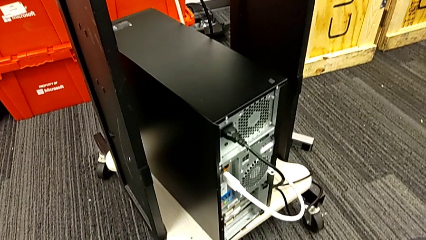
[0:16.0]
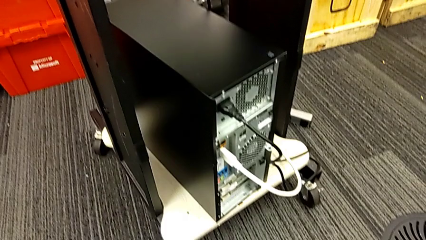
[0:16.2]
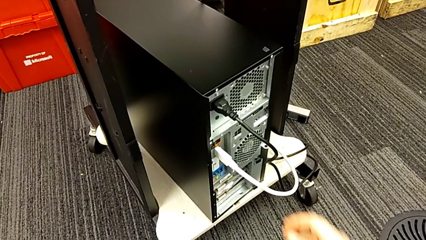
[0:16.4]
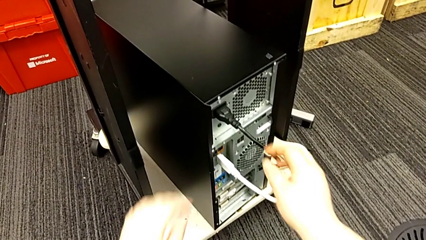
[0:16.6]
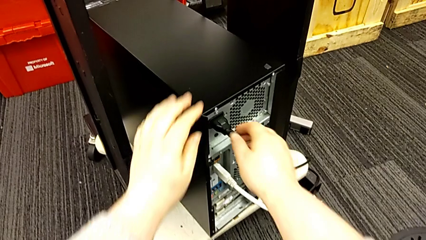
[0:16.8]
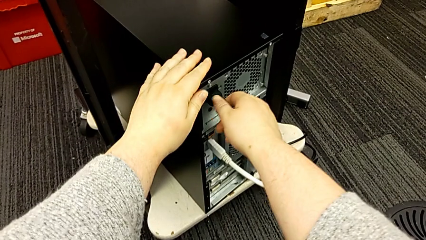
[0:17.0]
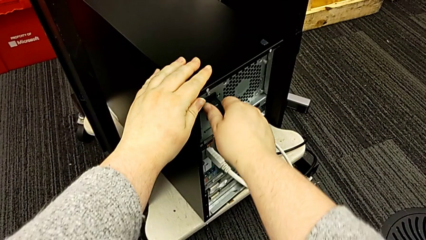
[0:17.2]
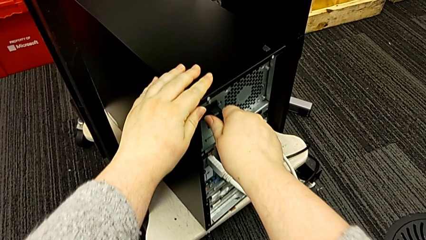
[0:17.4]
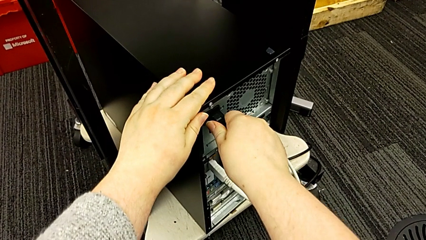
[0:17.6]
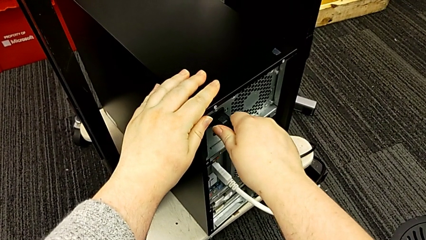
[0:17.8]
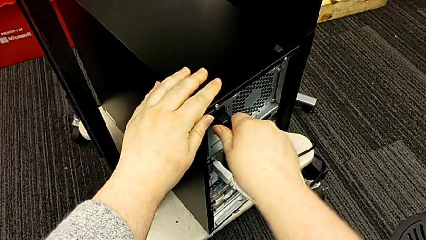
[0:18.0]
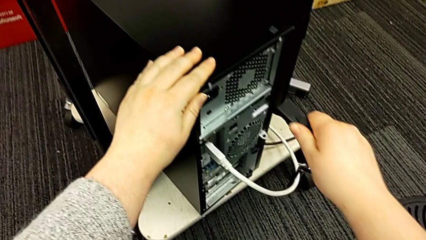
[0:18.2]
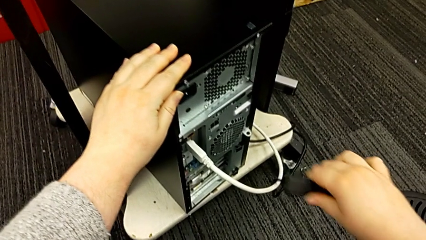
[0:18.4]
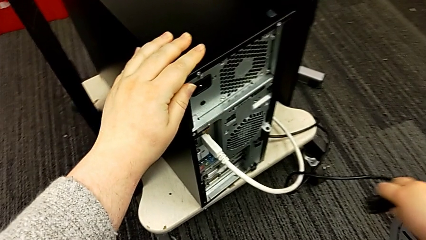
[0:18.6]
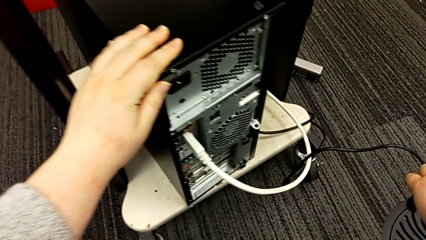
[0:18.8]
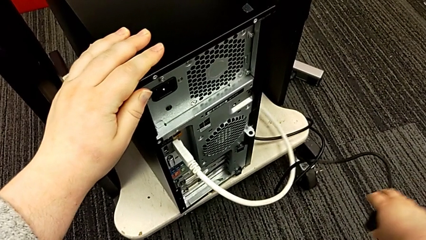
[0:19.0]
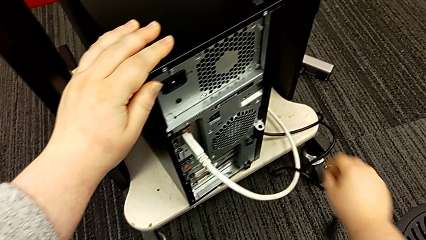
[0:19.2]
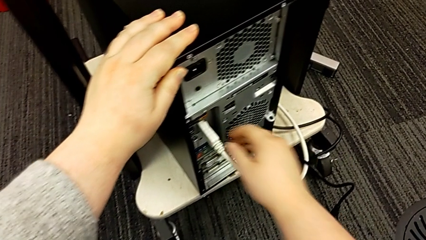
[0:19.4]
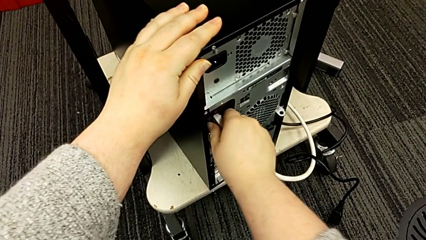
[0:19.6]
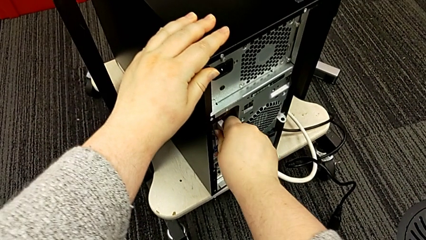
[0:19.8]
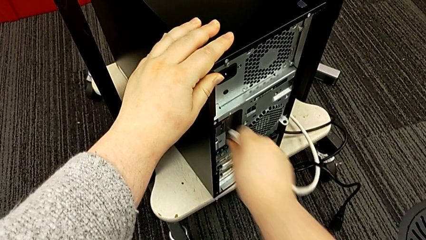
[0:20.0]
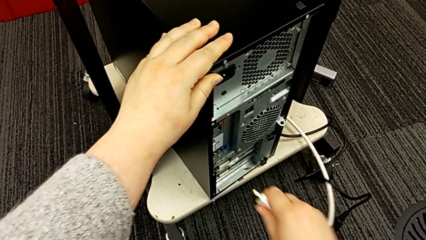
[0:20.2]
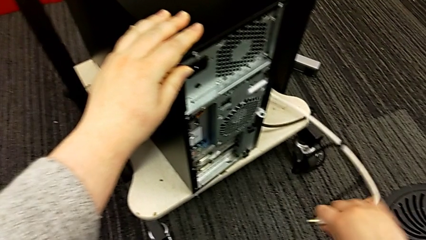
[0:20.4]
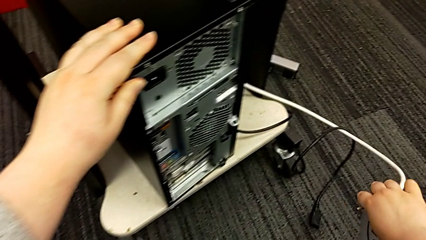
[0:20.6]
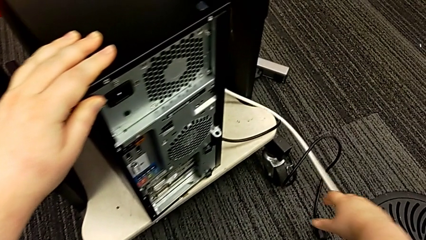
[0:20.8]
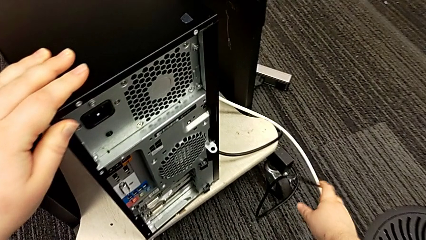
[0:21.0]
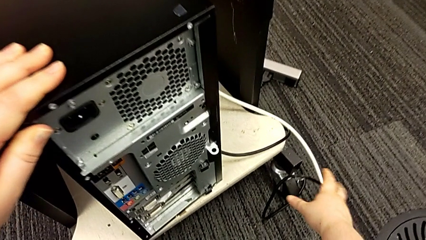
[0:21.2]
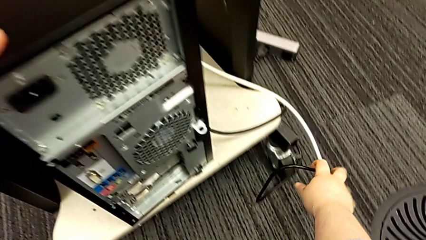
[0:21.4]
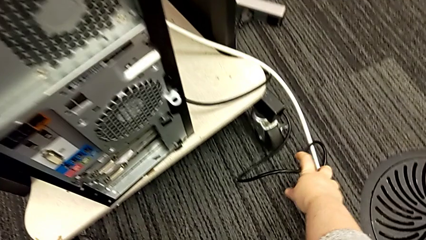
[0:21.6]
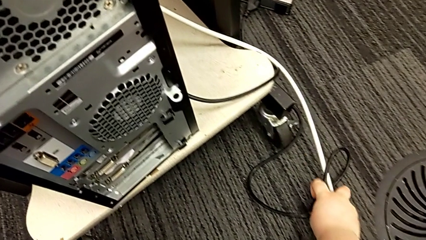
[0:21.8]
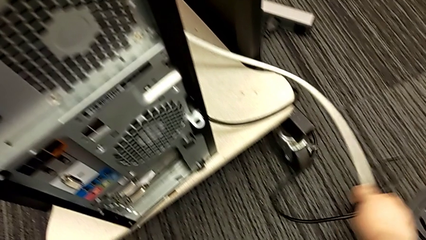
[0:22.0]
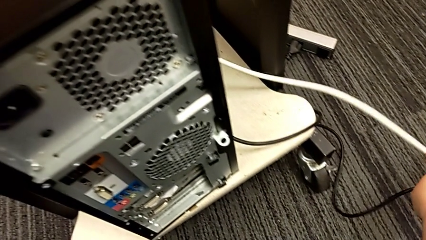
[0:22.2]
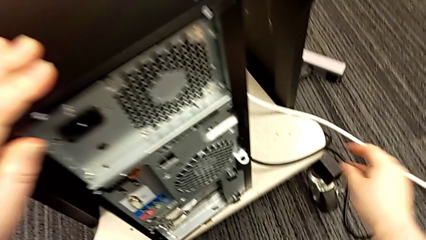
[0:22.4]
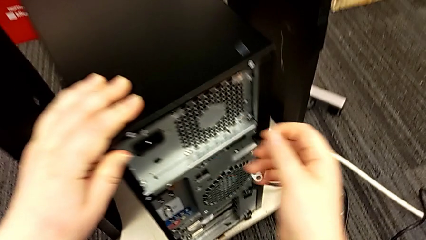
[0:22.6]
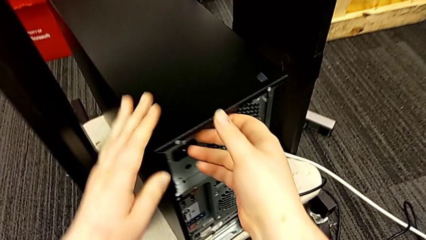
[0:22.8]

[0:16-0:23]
The camera wearer removes the power supply and HDMI cables. They grab the cable power supply, withdraw it, grab the HDMI cable, withdraw it and place the cable power supply.

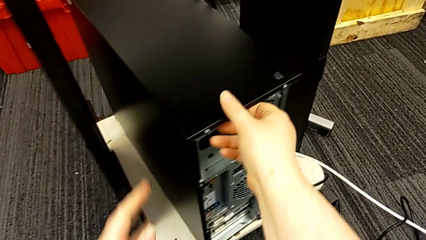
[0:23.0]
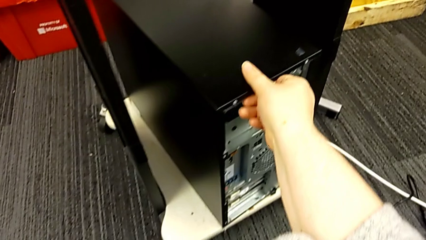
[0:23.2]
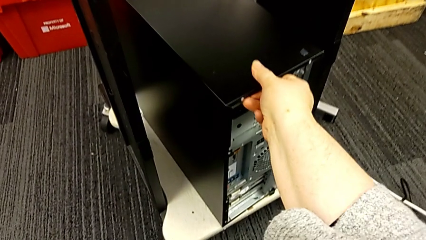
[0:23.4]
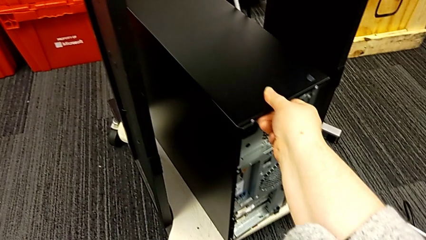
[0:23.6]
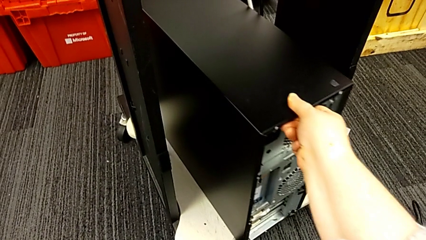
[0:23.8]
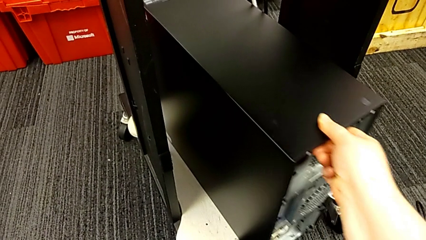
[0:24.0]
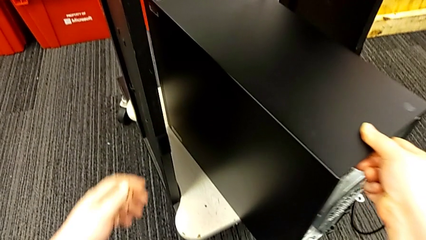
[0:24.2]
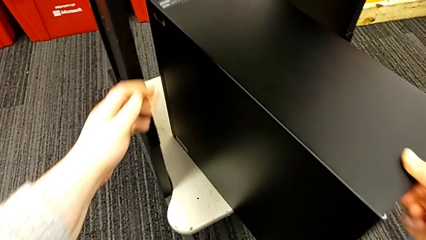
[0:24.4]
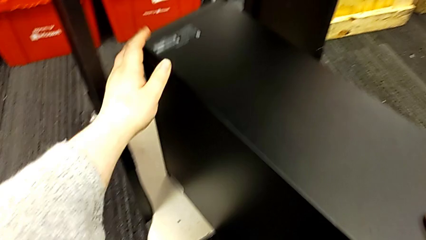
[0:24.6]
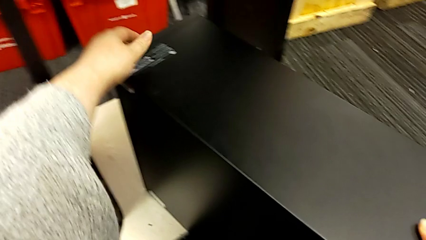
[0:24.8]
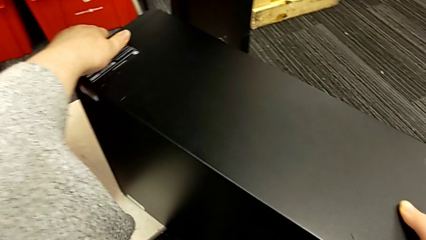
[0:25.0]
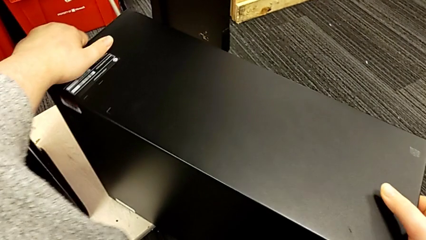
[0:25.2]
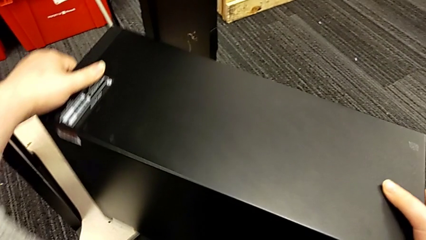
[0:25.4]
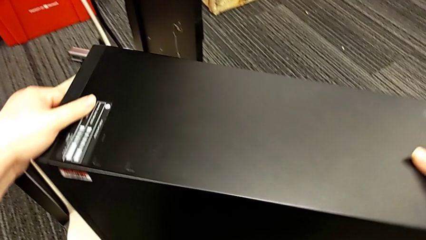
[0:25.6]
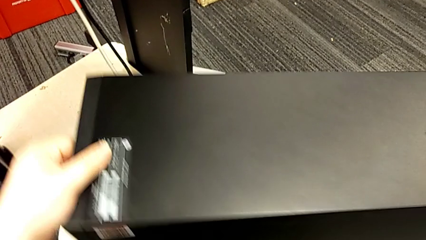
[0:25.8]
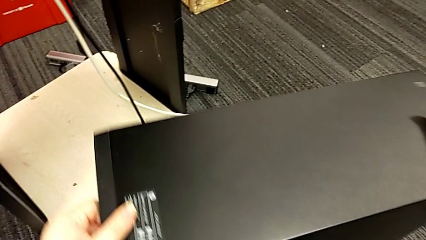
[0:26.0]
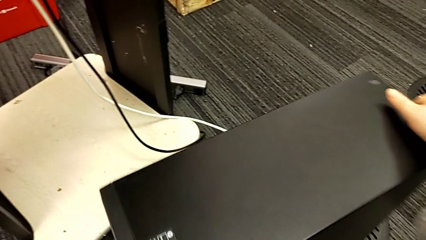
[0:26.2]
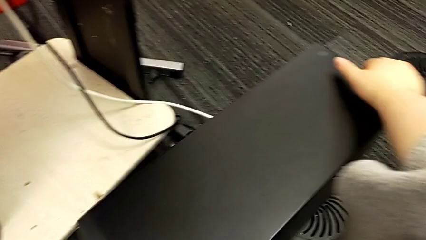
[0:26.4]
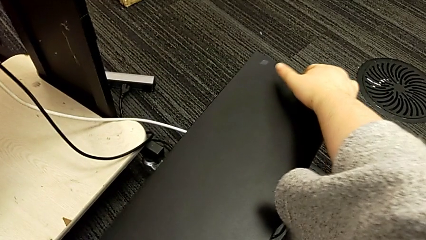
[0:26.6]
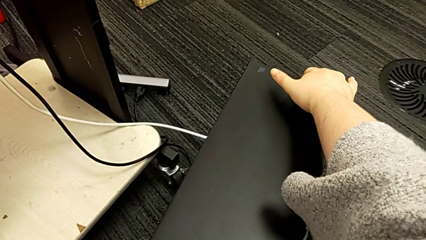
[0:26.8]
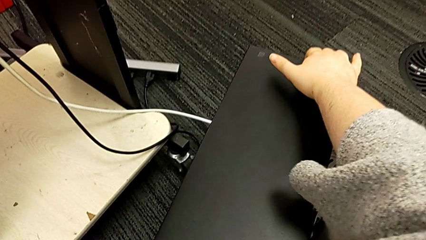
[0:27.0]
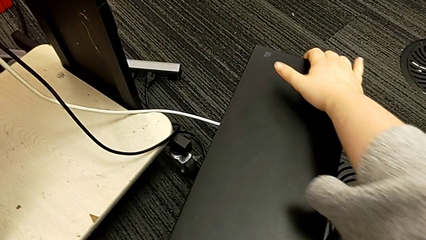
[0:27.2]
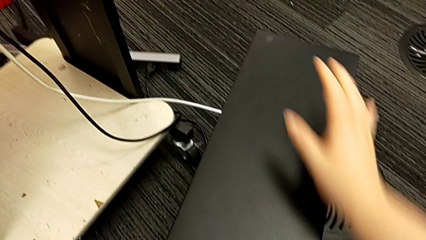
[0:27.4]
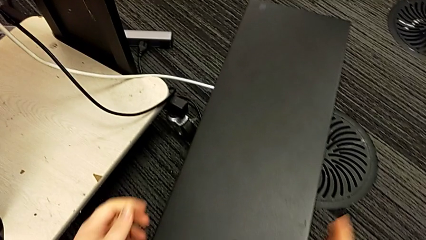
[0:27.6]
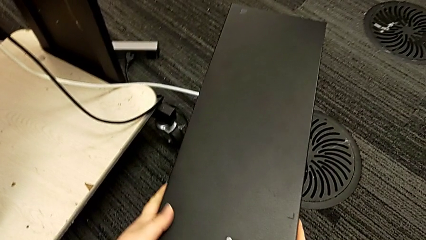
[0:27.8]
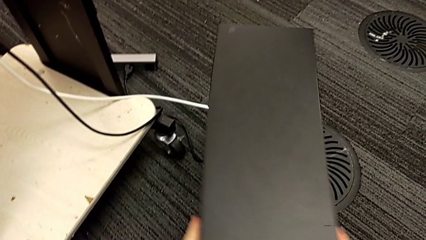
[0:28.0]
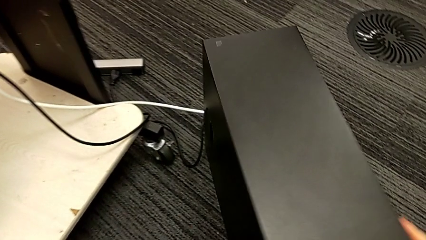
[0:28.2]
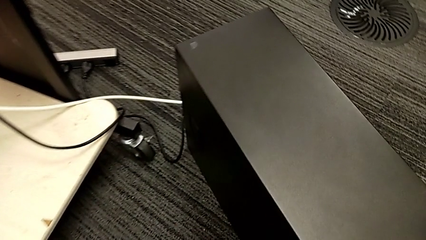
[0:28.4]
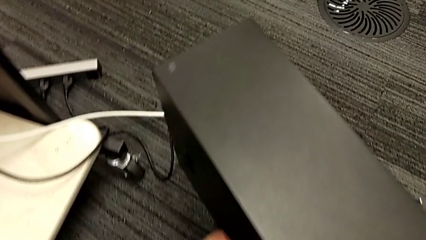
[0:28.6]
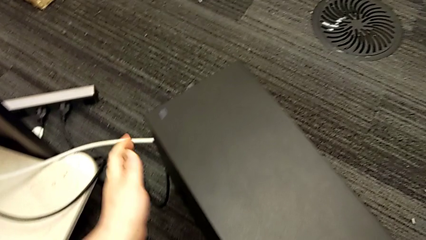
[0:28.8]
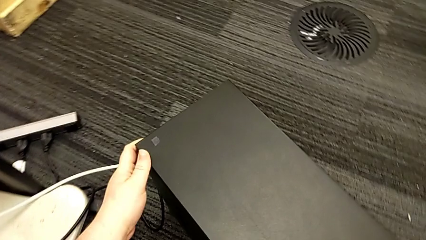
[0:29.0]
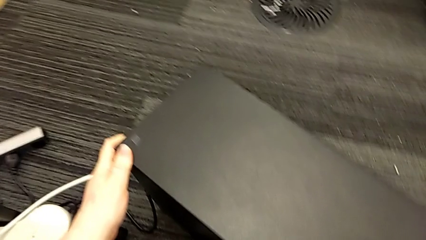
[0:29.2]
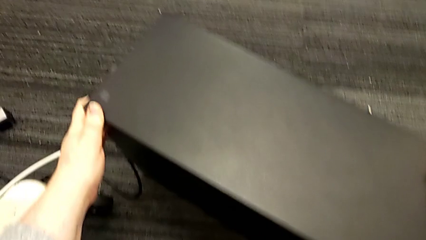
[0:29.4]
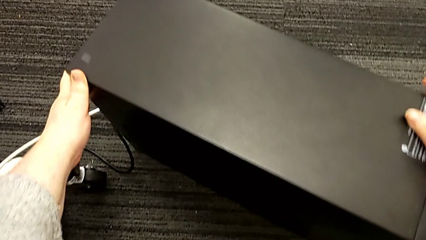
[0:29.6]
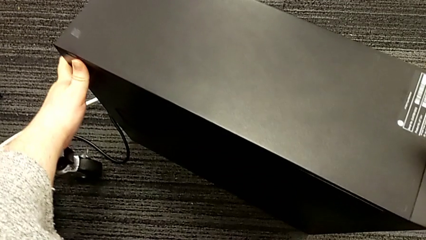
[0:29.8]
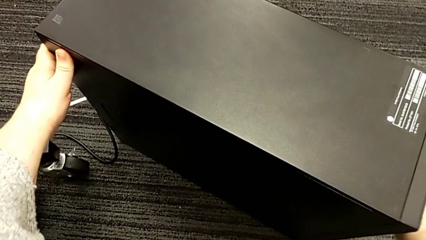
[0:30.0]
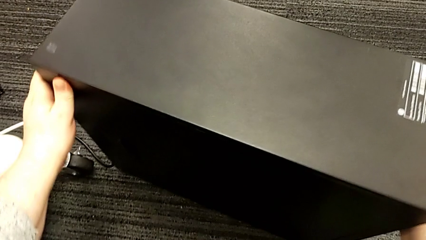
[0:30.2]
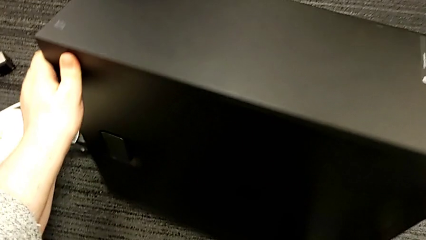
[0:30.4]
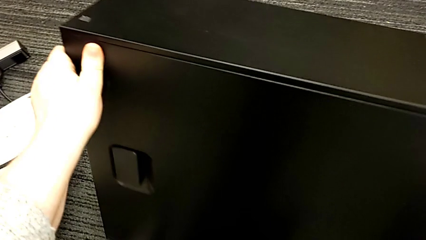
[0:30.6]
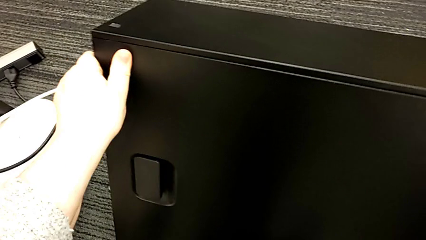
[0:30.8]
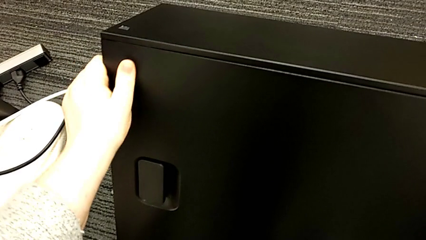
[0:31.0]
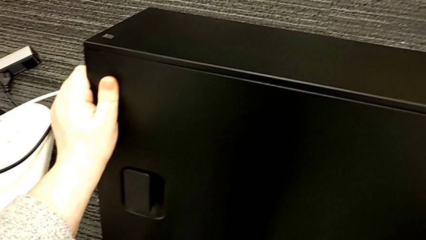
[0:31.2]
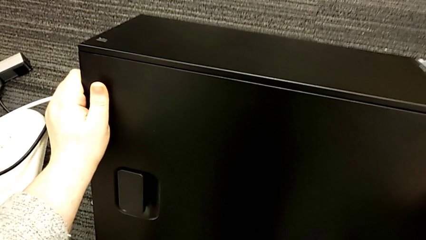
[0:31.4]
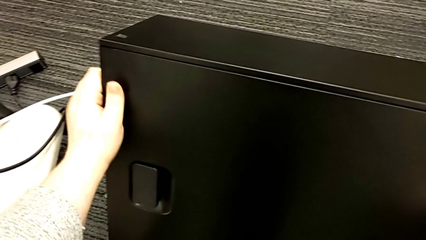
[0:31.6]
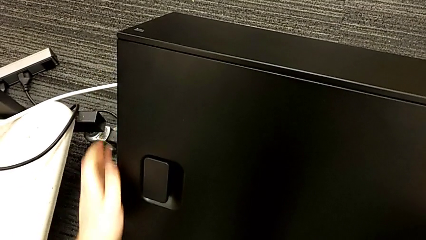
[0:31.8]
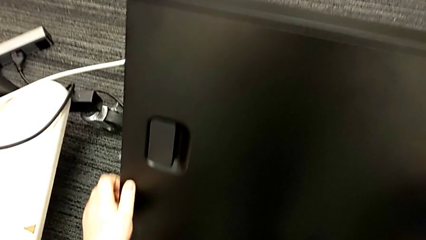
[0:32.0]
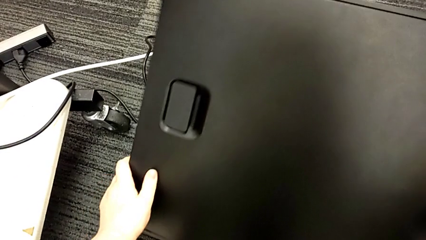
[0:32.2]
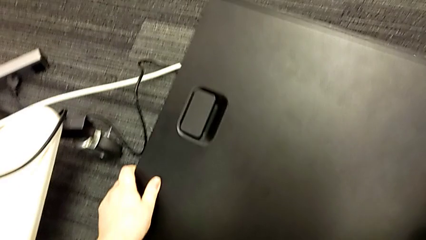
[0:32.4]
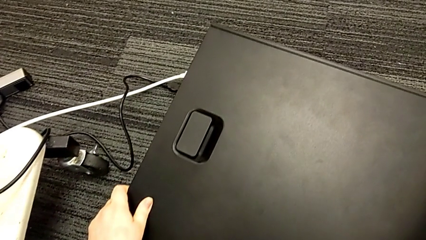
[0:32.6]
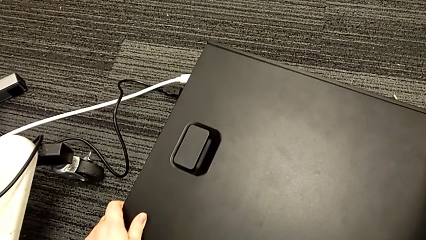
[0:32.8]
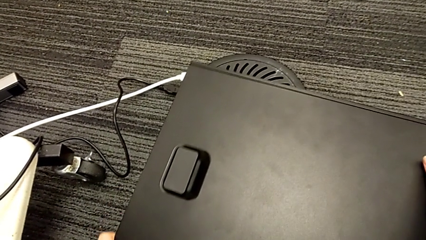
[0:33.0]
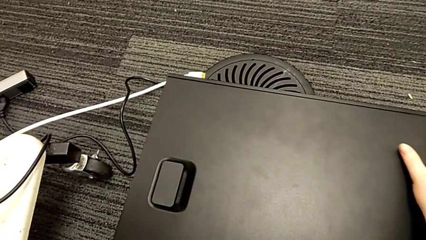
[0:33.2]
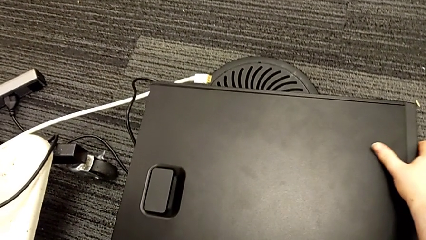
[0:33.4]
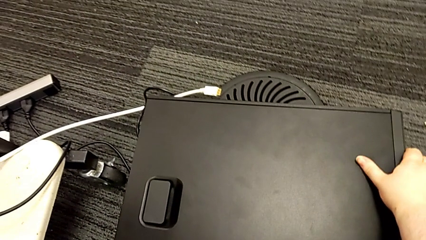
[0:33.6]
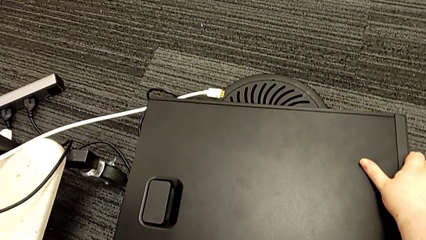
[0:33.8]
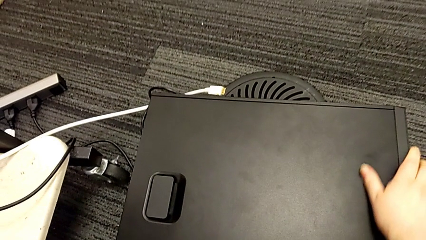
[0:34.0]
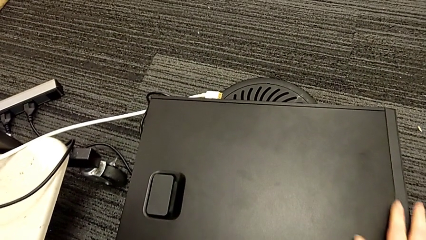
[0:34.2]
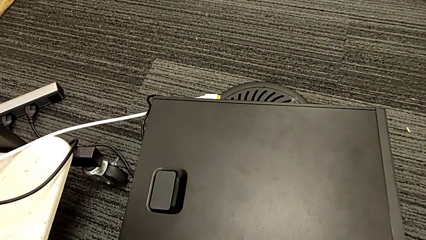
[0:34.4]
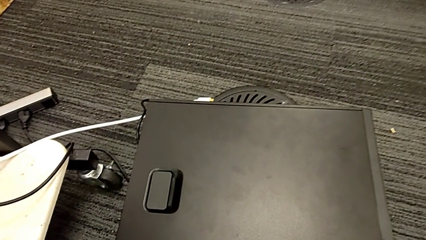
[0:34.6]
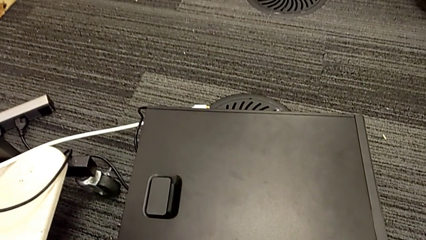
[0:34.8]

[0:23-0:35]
The camera wearer puts the computer tower on the floor. They grab the computer tower, pull it and place it three times.
